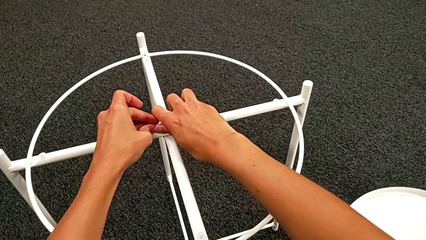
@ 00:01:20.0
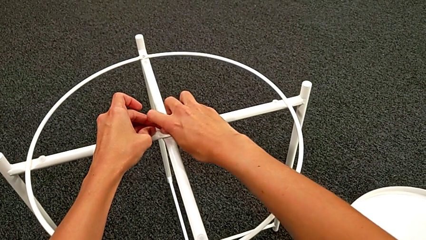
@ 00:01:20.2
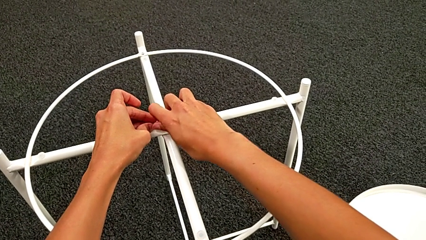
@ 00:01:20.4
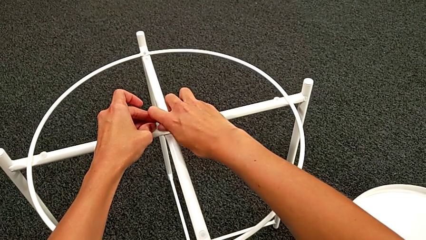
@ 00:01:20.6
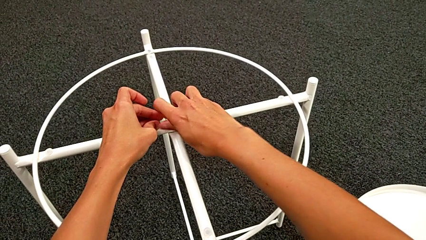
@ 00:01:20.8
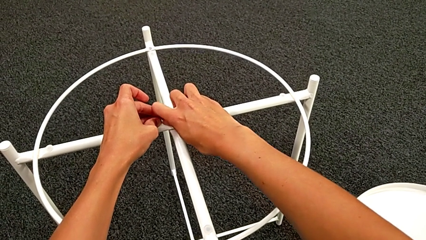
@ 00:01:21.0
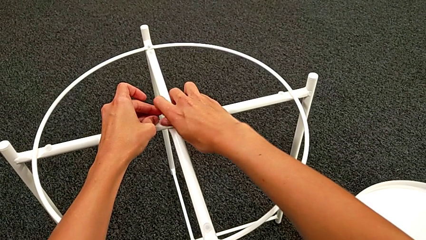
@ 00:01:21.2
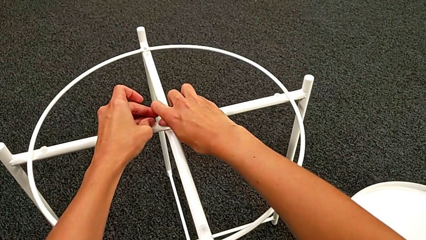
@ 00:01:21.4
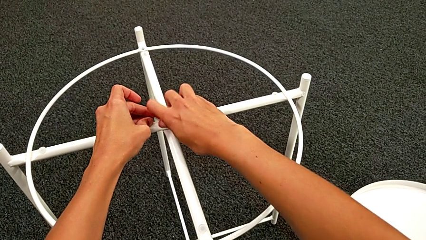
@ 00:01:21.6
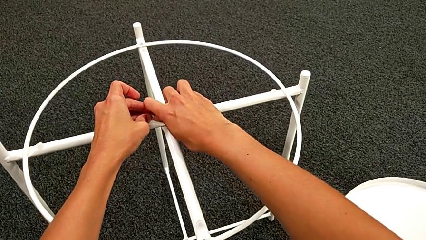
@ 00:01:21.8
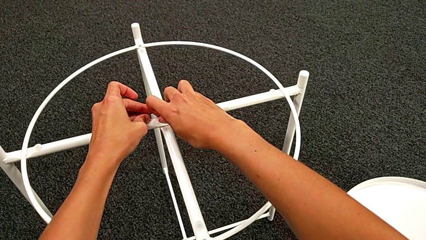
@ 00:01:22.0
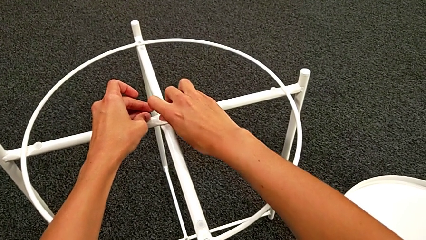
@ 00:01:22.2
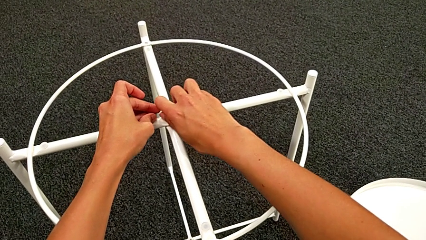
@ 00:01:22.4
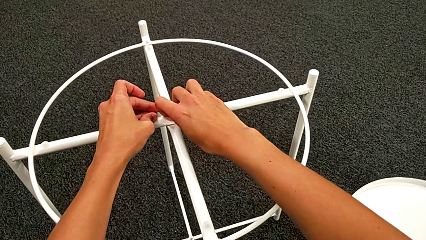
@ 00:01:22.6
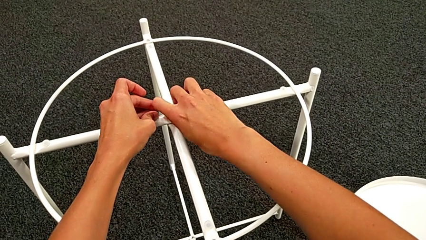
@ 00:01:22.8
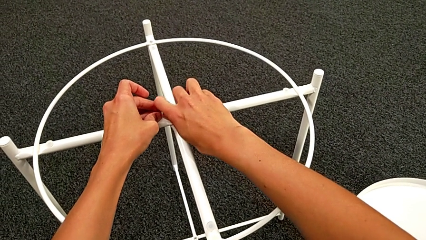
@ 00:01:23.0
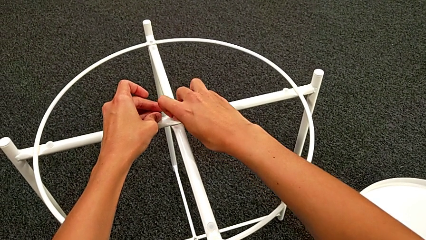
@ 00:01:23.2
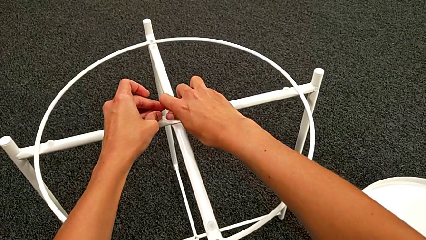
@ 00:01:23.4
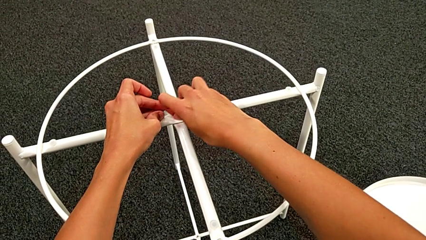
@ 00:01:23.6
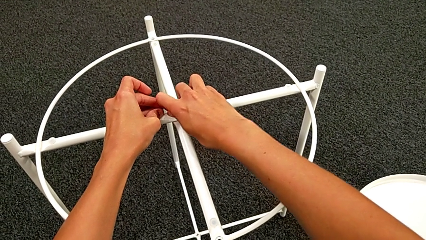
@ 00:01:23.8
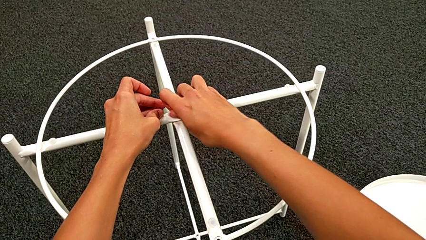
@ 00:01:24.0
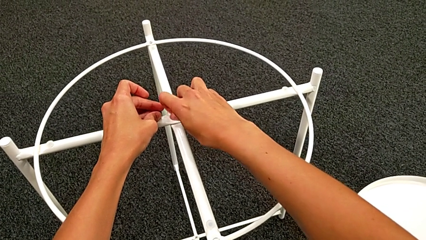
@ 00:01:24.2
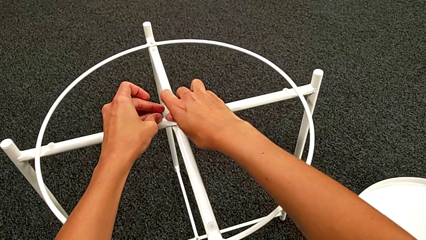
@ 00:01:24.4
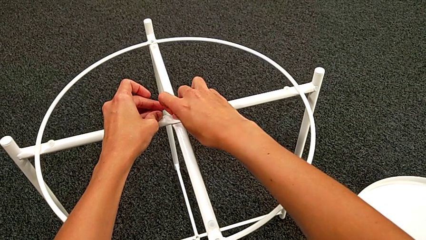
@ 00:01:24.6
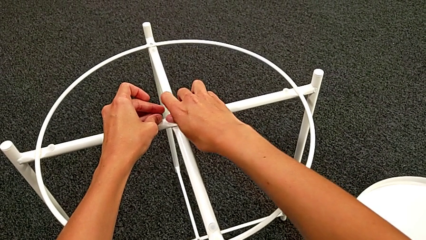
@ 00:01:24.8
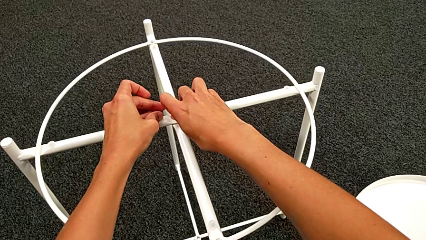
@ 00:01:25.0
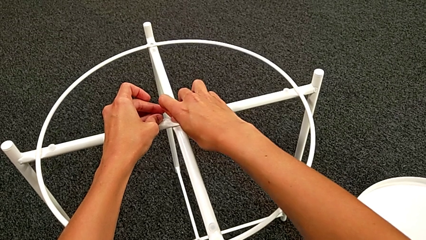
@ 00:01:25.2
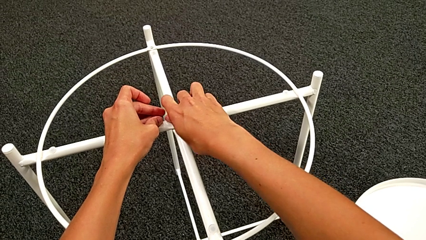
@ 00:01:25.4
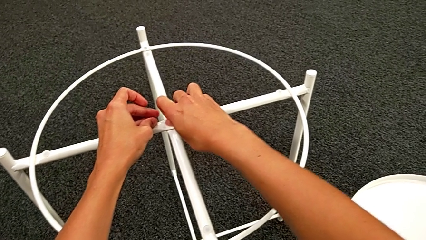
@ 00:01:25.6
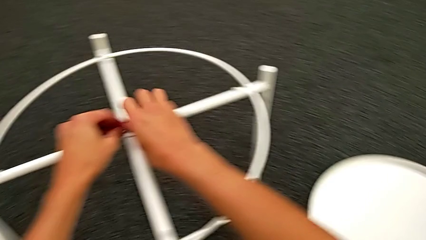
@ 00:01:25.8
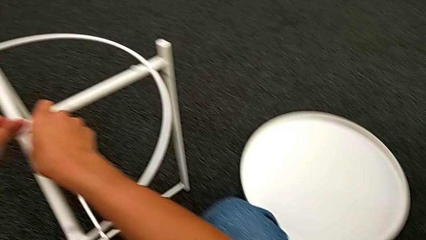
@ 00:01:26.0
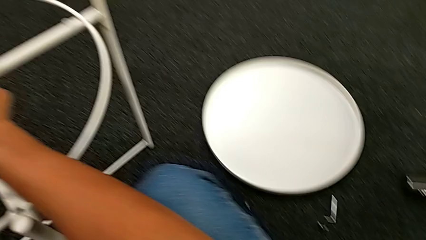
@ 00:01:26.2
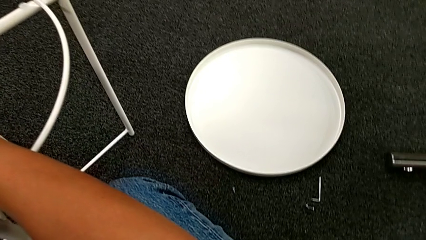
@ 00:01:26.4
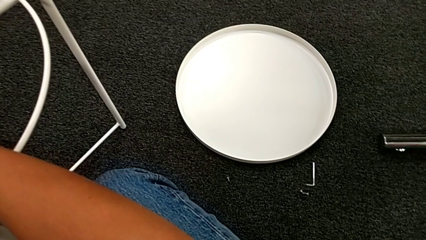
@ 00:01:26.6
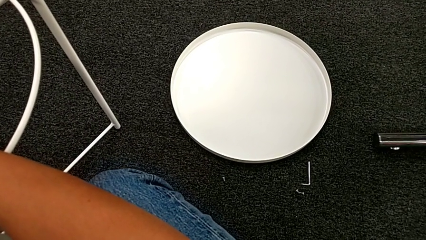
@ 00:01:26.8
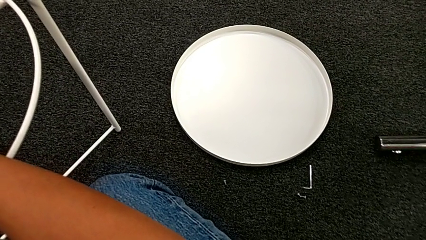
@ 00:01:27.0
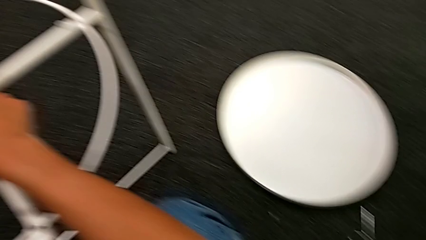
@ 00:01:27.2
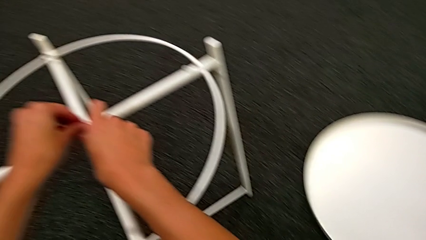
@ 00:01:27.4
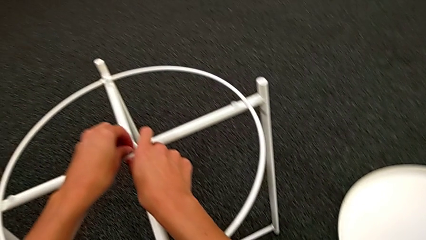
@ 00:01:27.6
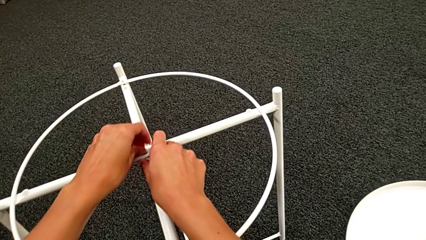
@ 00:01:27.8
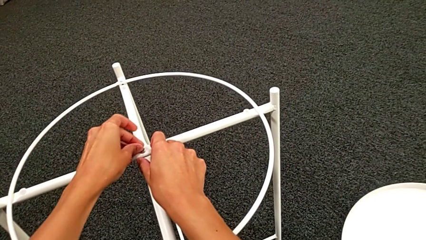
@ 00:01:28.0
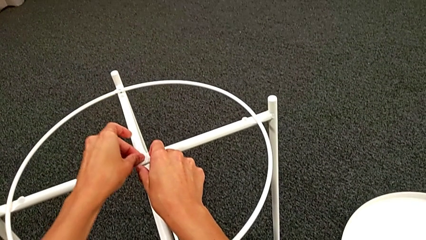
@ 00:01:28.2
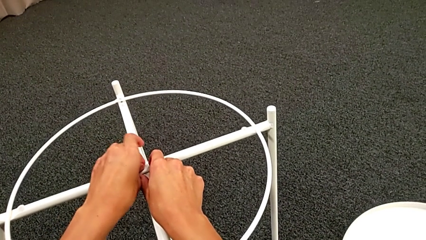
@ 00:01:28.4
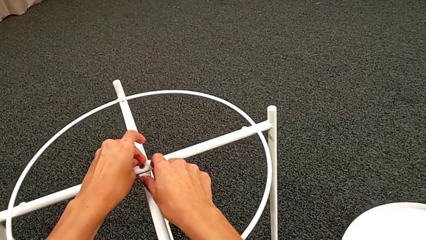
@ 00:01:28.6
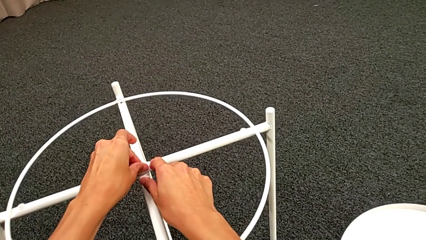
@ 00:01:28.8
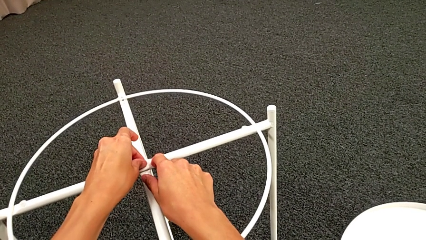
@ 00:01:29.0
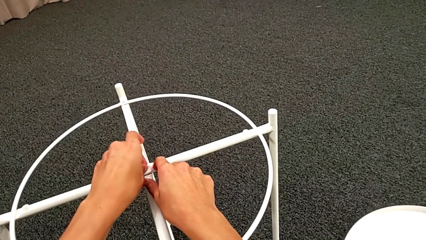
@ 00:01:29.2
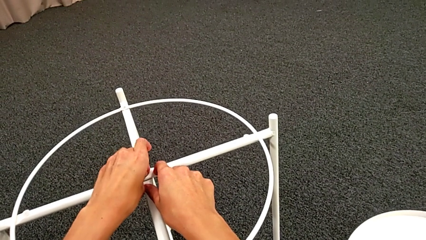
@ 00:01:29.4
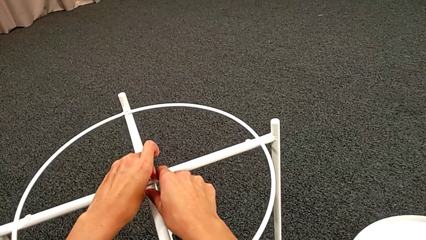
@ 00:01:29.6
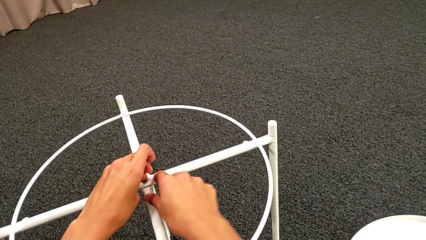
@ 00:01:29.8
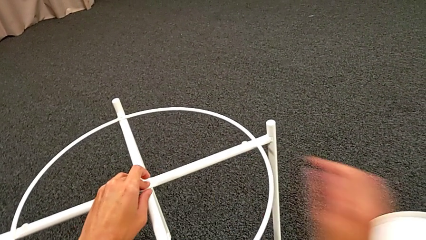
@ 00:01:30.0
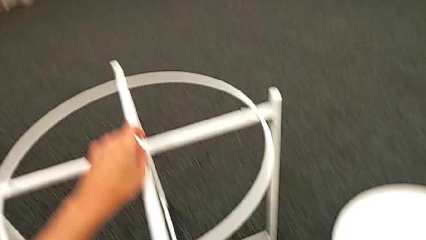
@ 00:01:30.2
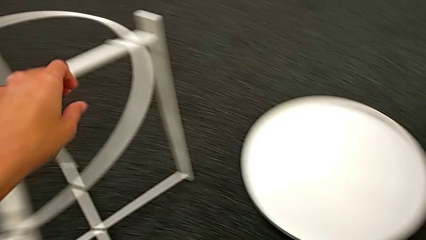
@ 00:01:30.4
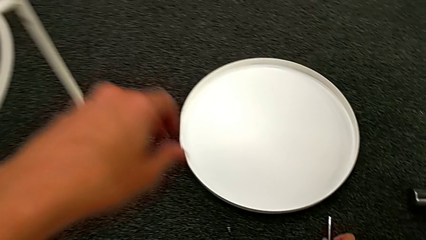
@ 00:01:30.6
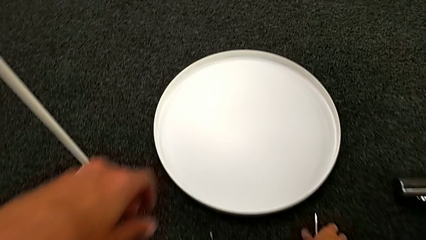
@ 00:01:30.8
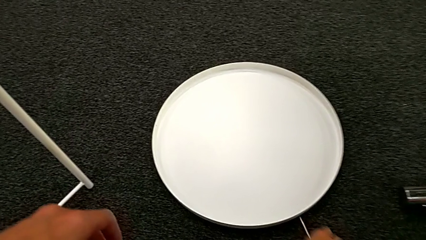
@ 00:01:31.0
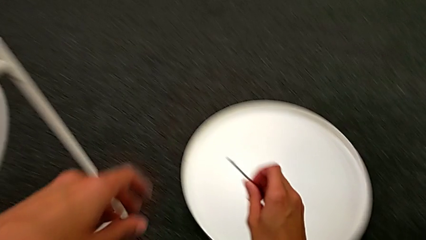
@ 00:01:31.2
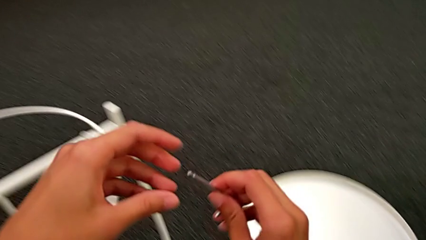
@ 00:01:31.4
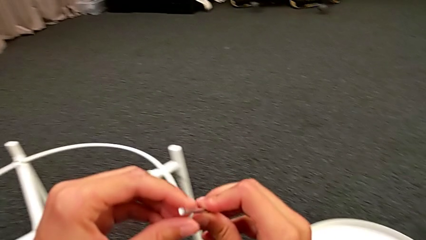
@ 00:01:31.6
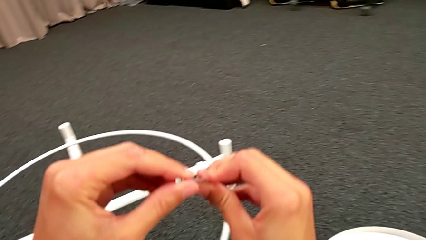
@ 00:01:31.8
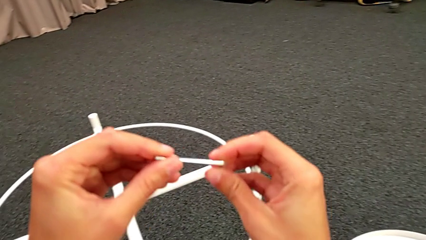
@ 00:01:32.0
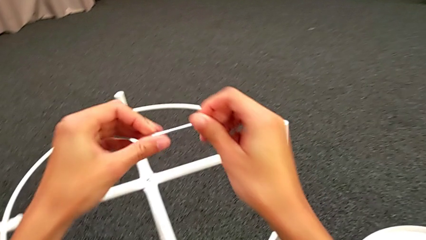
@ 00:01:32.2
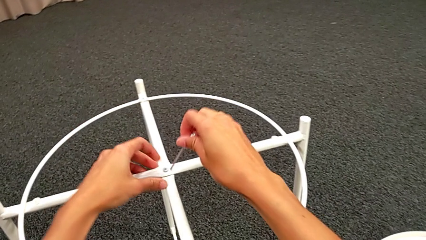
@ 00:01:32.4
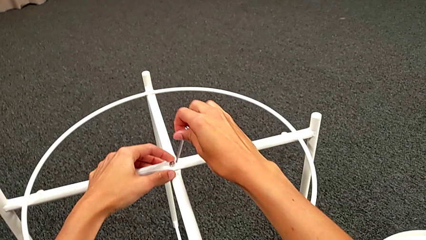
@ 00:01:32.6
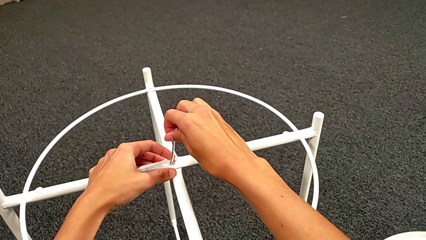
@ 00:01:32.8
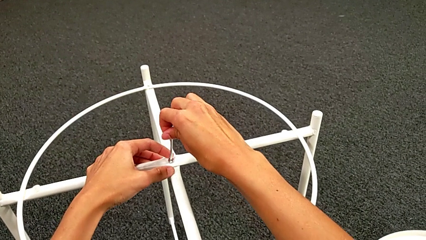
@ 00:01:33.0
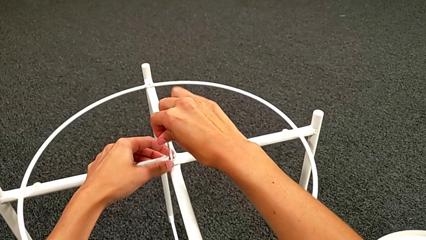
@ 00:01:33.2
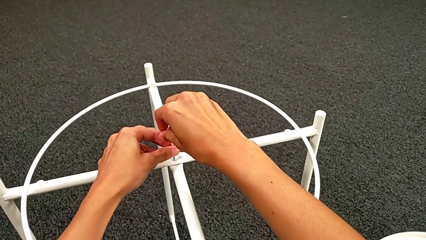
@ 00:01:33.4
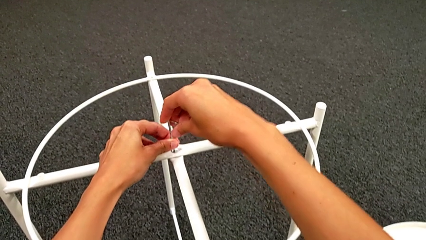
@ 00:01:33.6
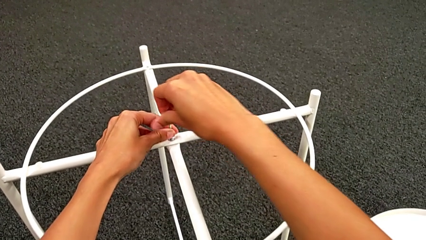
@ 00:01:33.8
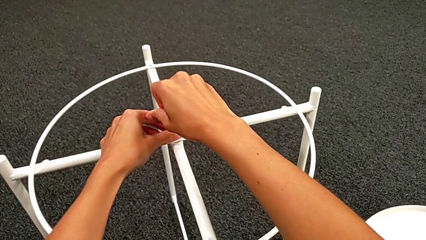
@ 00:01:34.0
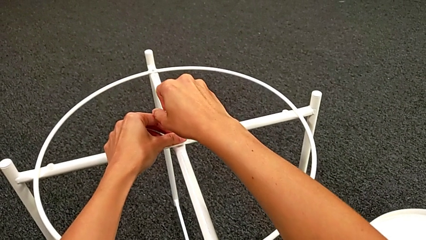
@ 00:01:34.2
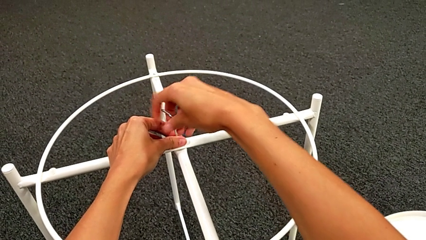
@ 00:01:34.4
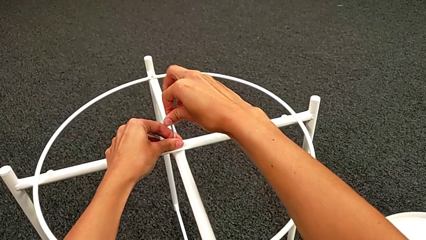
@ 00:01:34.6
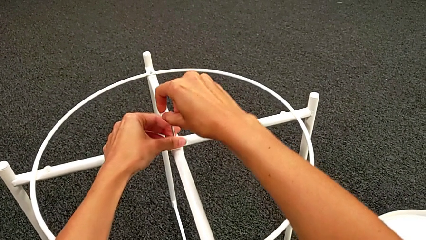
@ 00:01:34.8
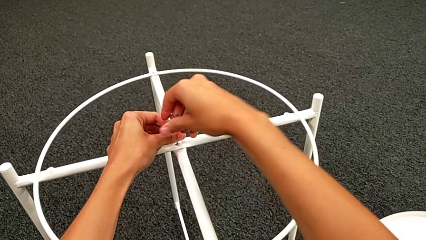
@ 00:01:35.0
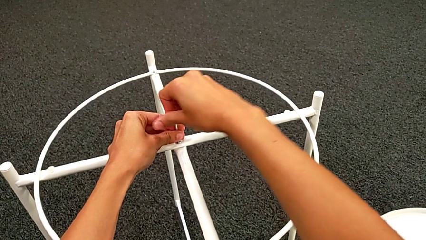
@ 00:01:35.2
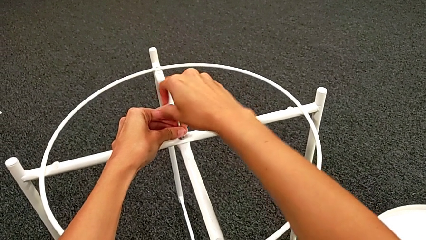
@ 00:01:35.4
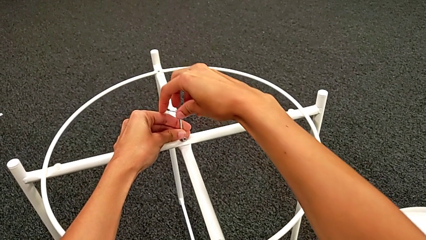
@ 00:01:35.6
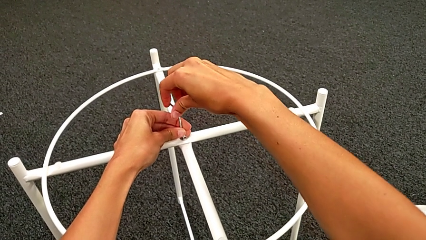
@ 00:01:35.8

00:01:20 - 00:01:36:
The camera wearer is assembling the top screw. They screw the hex socket head five times, grab the Allen wrench, insert it and screw the hex socket head.
